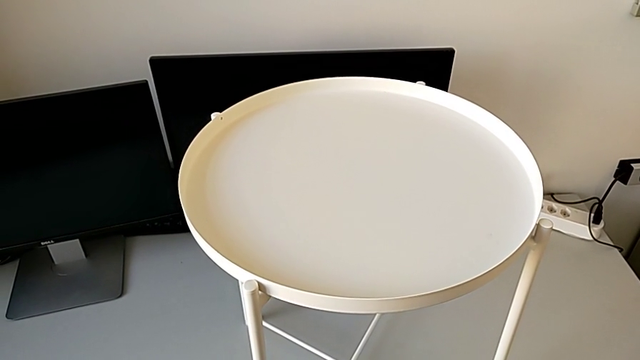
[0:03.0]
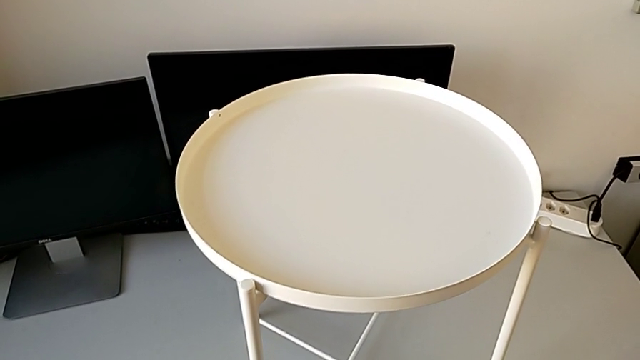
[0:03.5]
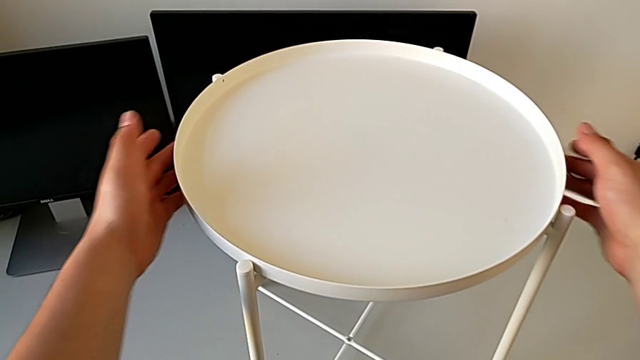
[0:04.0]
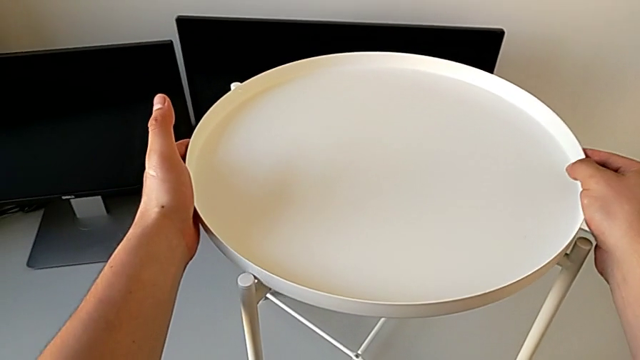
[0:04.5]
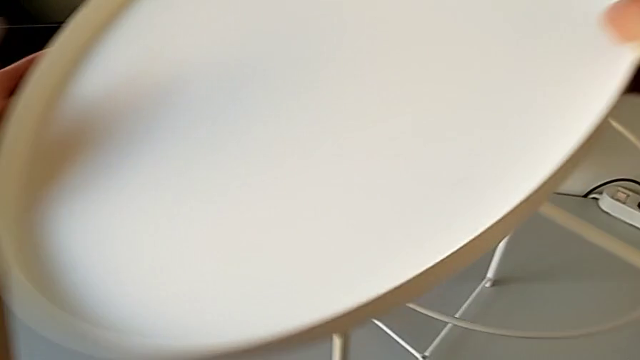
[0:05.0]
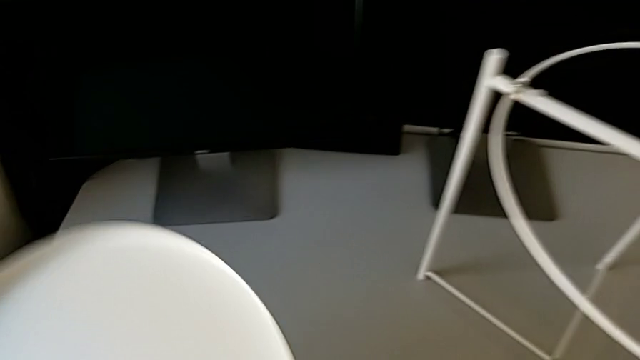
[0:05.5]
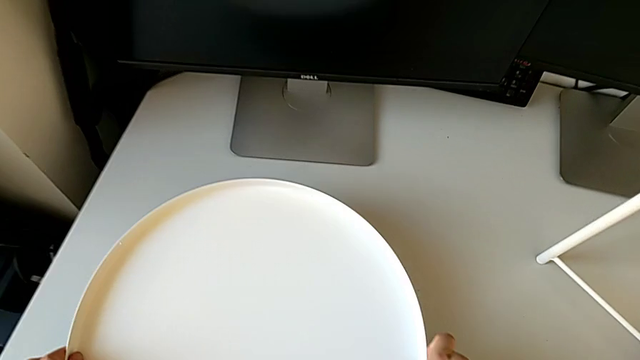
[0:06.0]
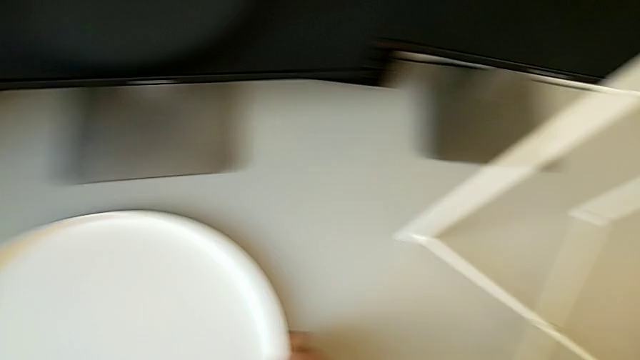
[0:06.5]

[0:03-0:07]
The camera wearer disassembles the white tray. They grab the tray, disassemble it and place it.

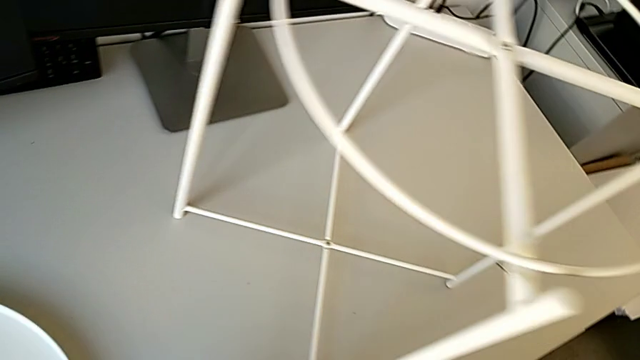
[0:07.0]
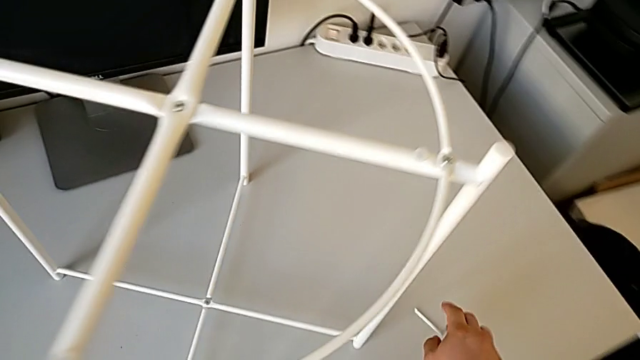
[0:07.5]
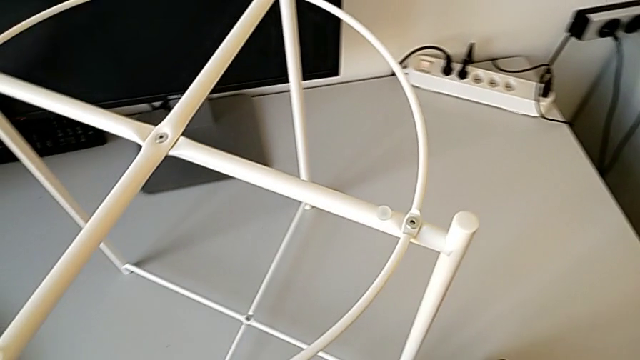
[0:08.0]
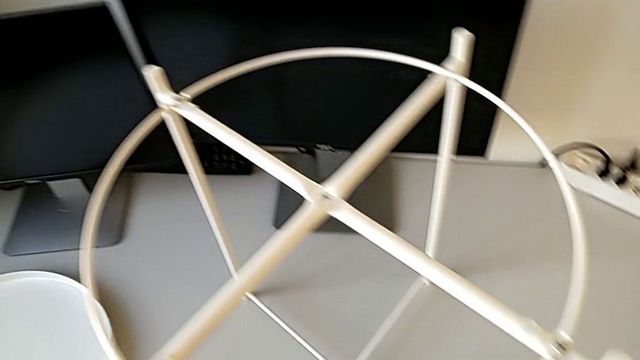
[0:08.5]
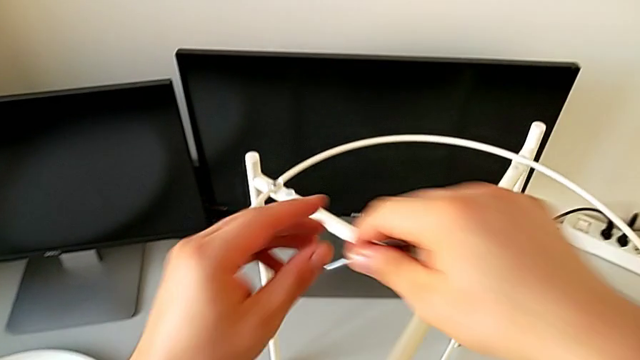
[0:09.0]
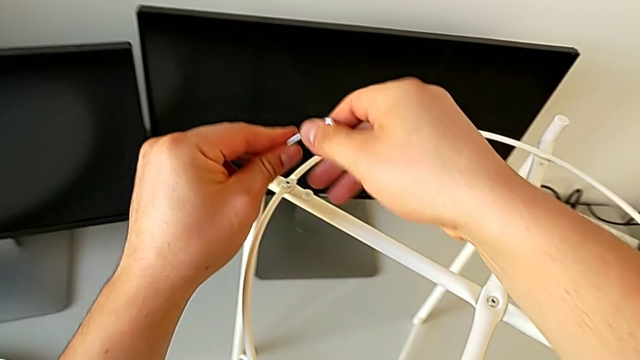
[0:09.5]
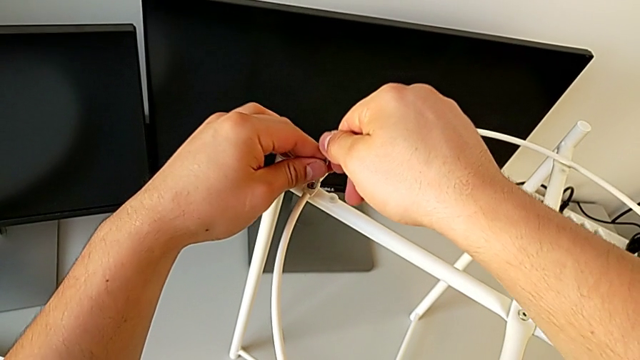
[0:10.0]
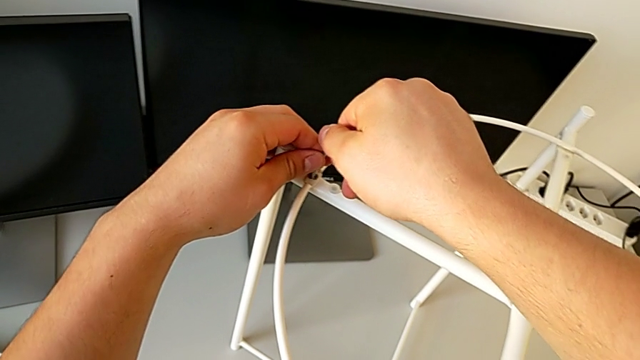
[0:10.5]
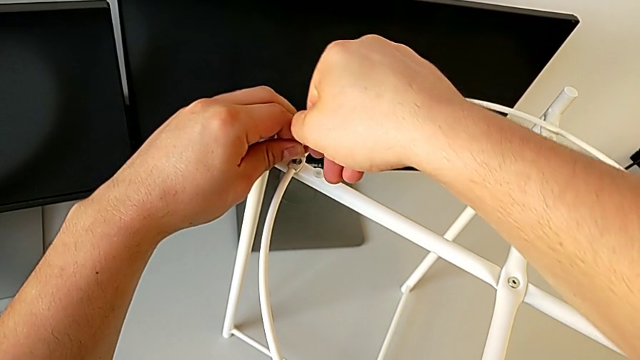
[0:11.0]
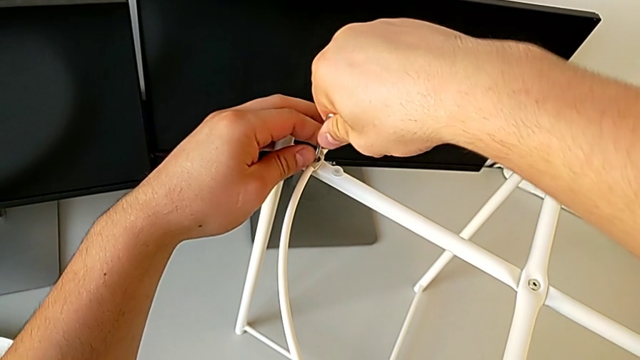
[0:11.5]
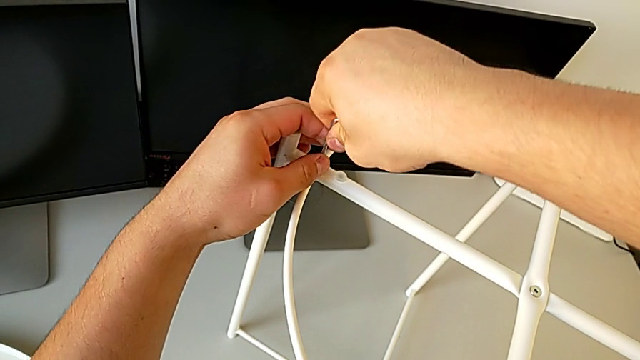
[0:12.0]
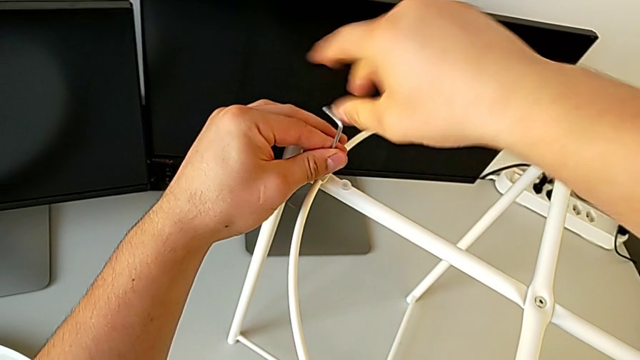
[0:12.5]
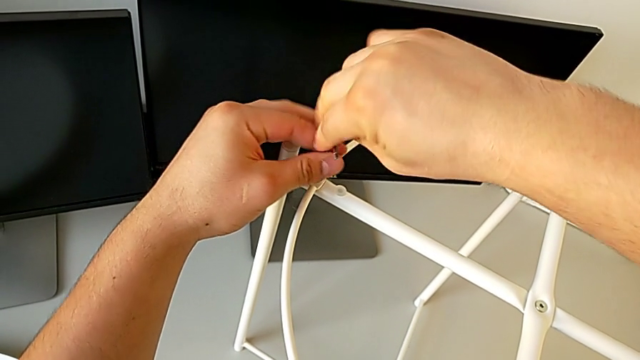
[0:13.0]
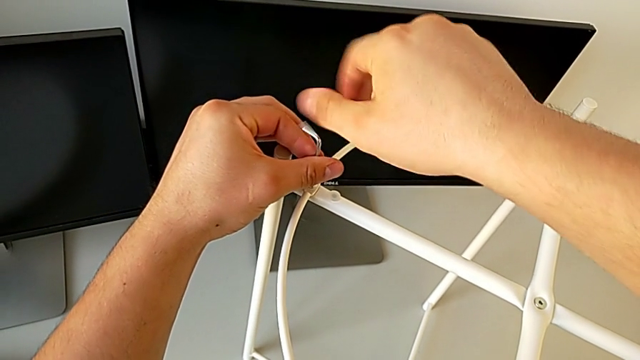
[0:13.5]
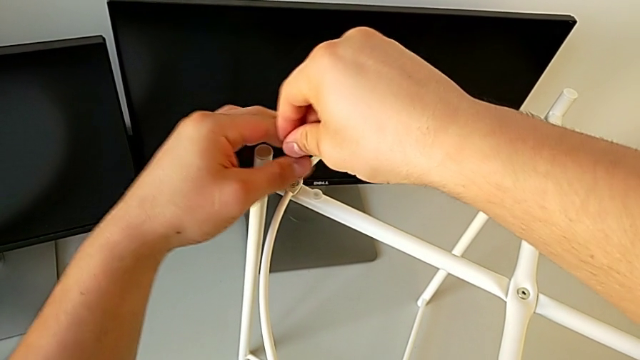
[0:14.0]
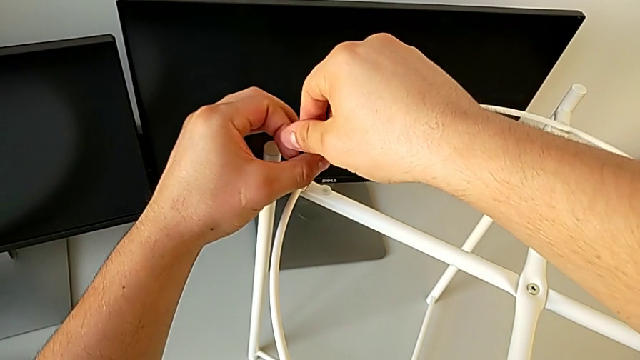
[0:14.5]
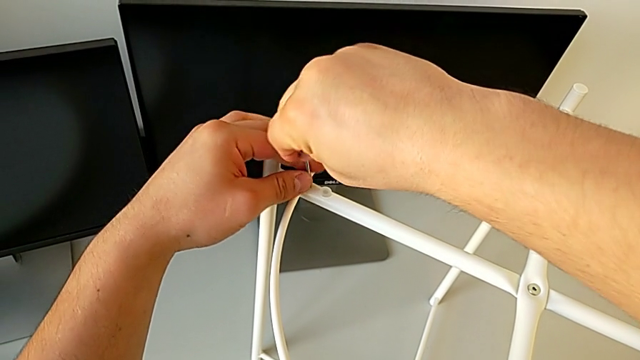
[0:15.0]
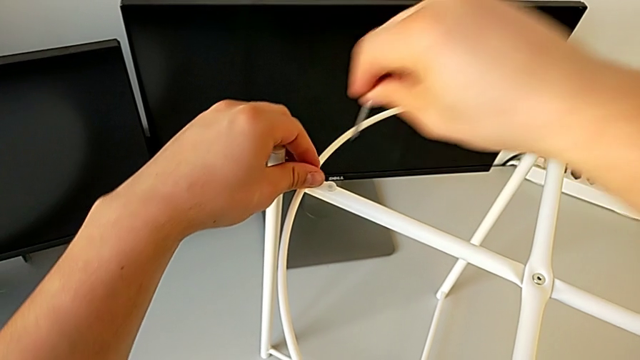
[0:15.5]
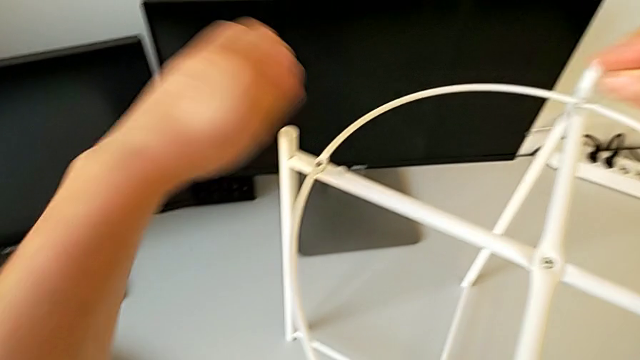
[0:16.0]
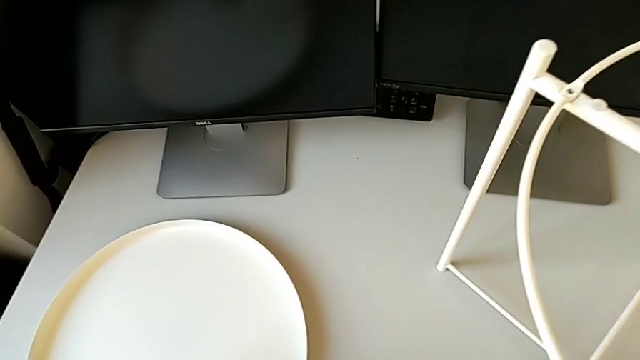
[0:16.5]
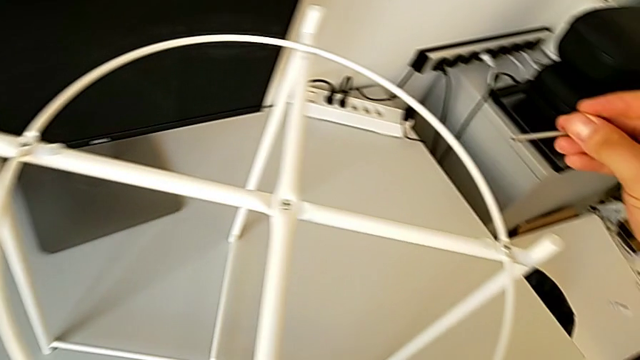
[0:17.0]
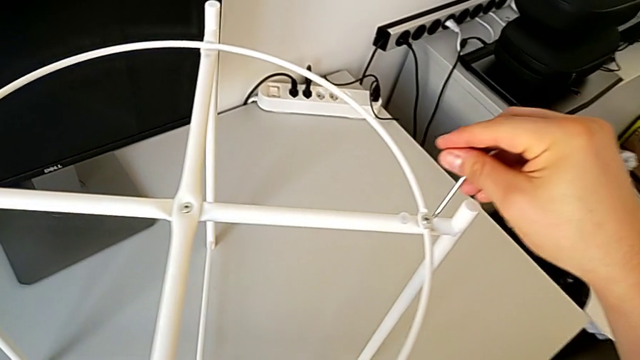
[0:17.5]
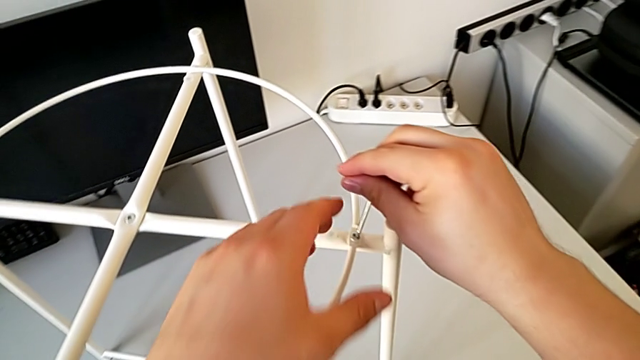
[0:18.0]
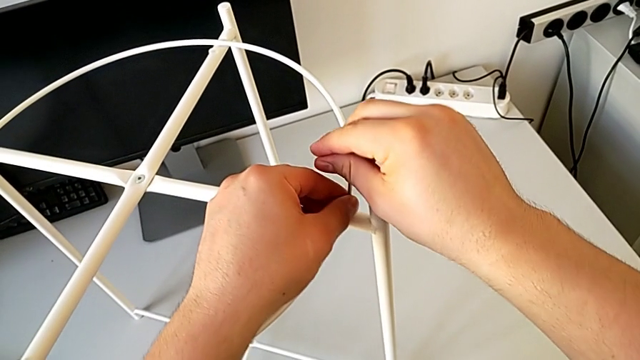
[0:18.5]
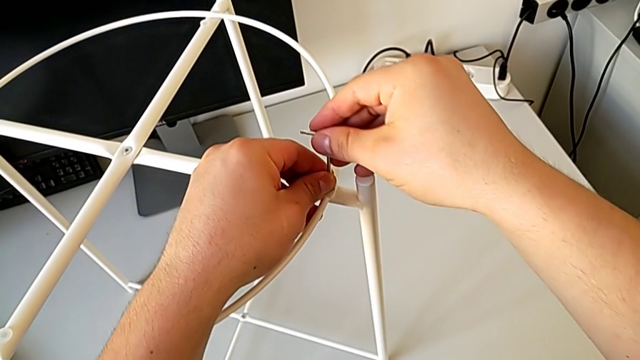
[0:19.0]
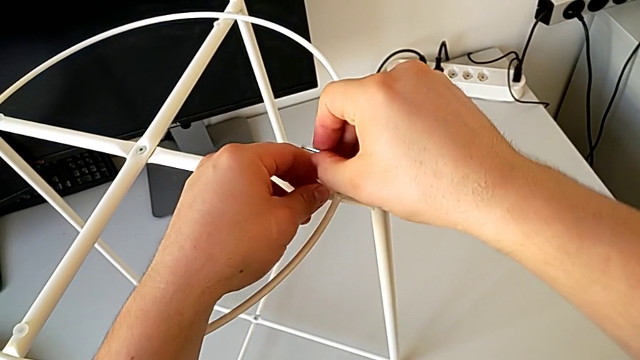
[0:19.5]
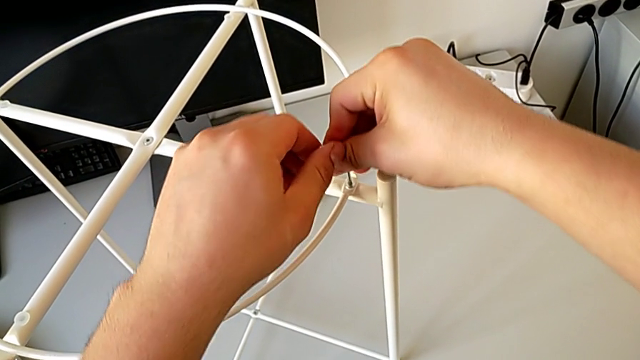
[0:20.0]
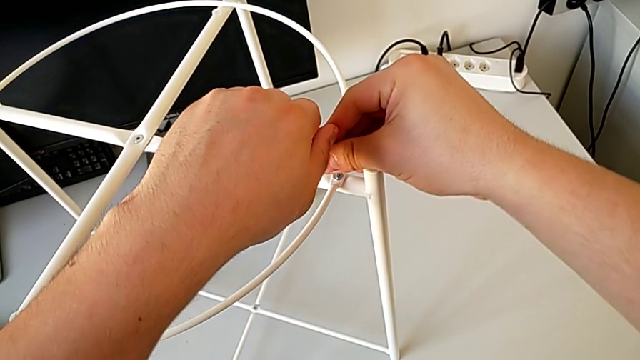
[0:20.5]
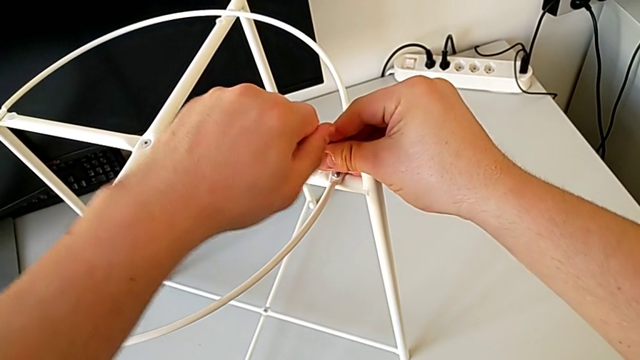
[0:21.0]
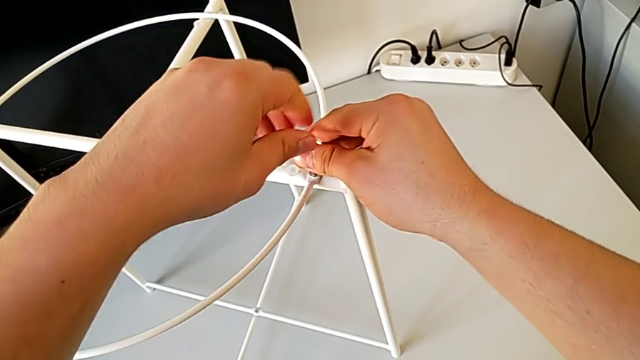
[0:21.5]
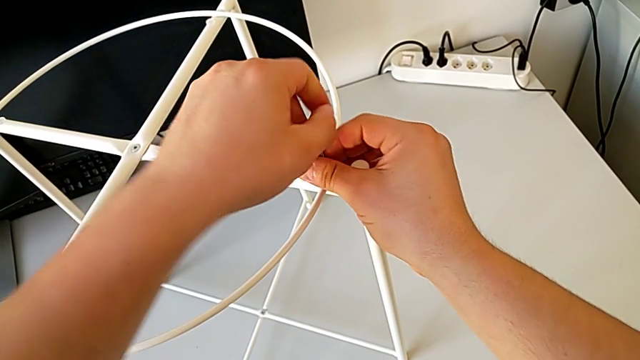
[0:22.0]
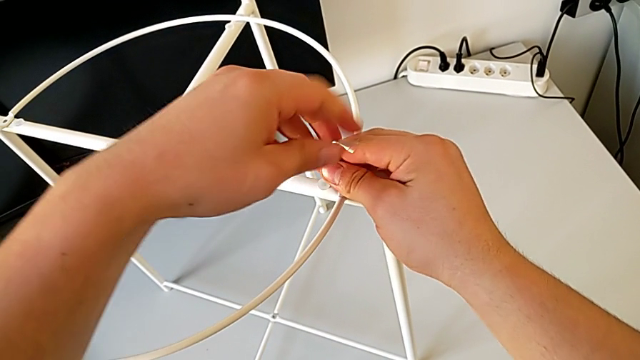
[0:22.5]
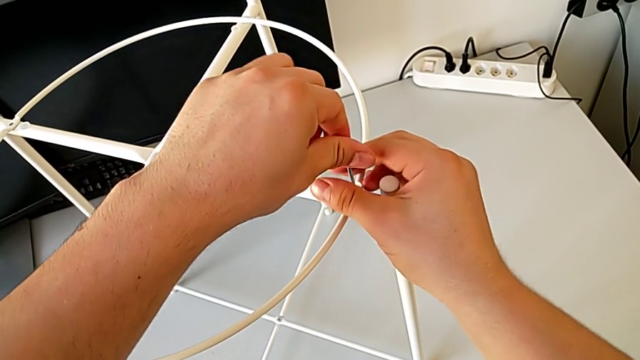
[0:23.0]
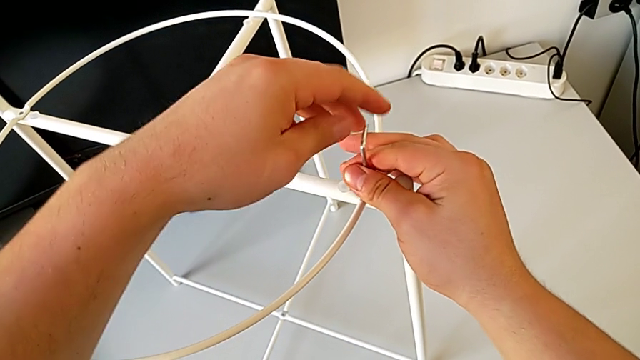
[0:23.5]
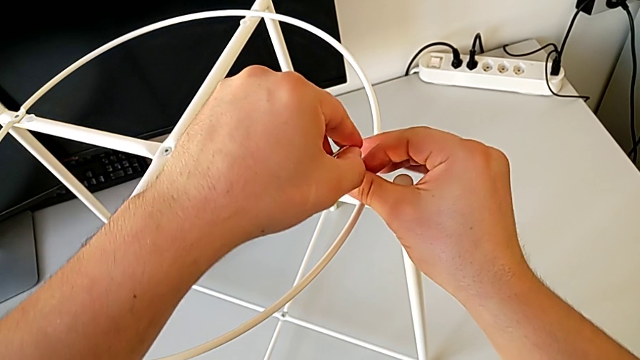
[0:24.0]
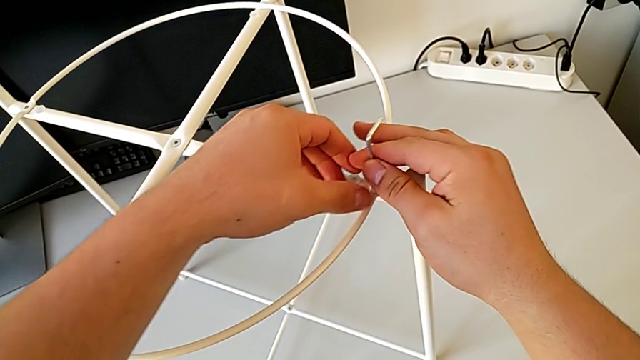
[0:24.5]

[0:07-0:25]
The camera wearer is disassembling the circle. They approach the Allen wrench, grab it, approach the hex socket head, insert the Allen wrench, unscrew the hex socket head, withdraw the Allen wrench with the right hand, disassemble the hex socket head with the left hand, place it, insert the Allen wrench, unscrew the hex socket head and withdraw the Allen wrench.
